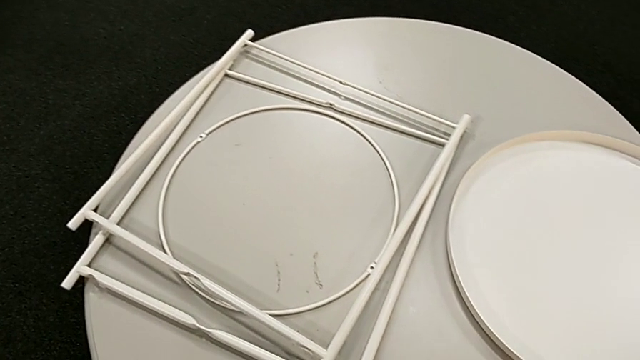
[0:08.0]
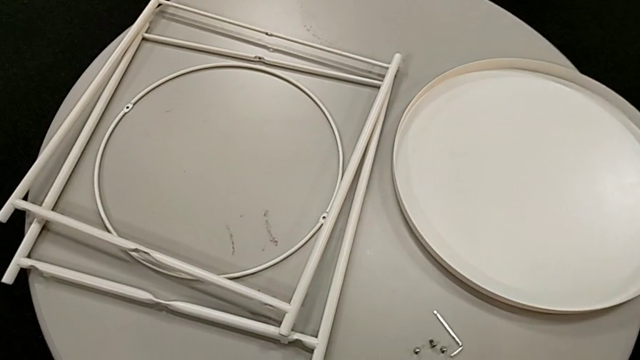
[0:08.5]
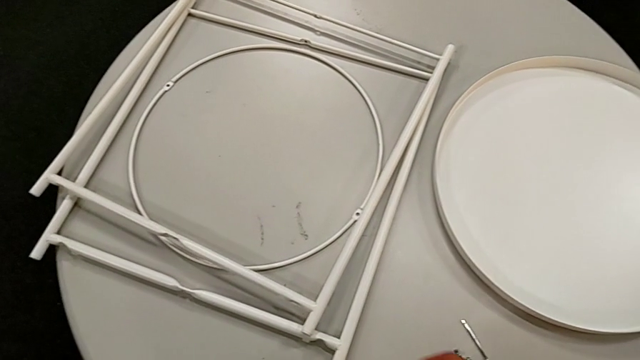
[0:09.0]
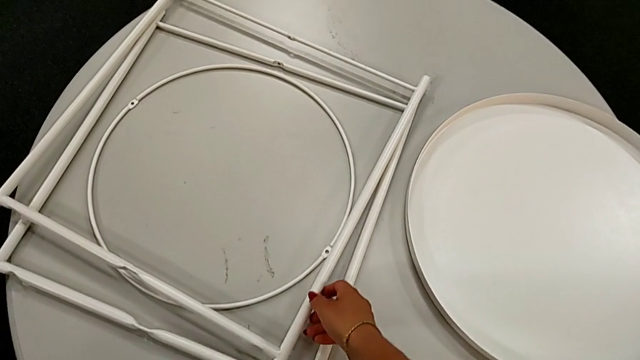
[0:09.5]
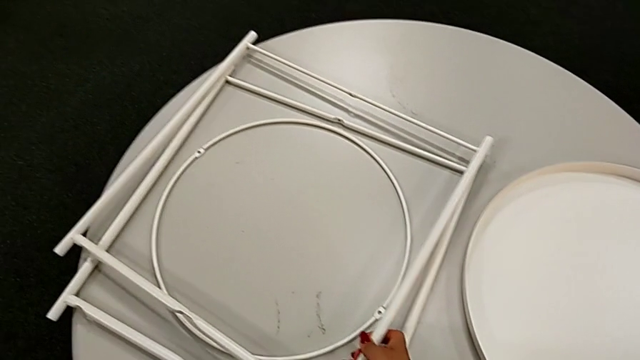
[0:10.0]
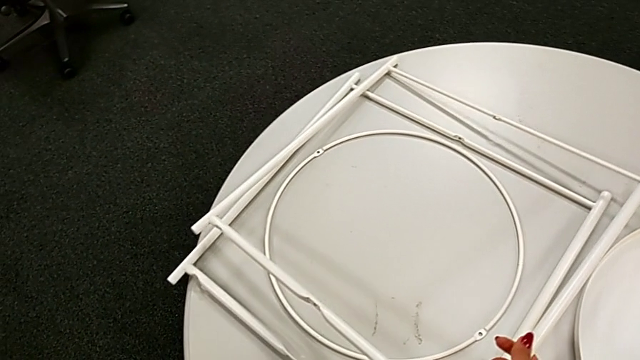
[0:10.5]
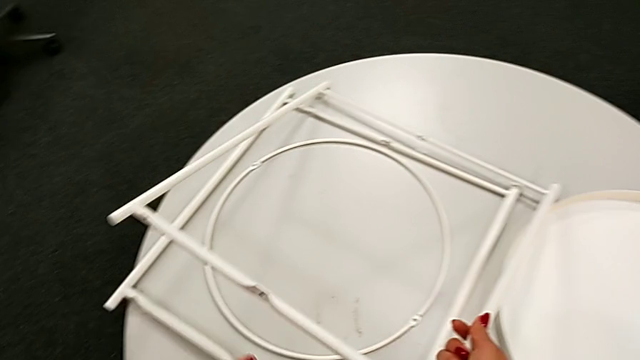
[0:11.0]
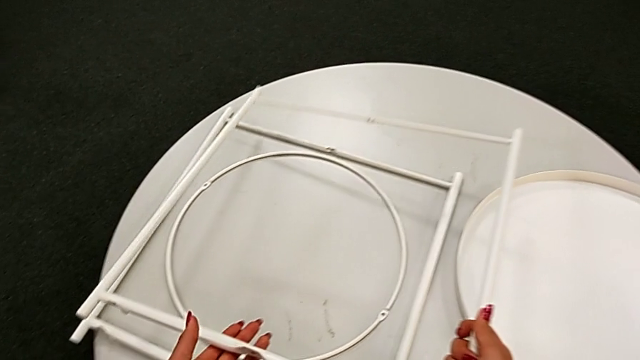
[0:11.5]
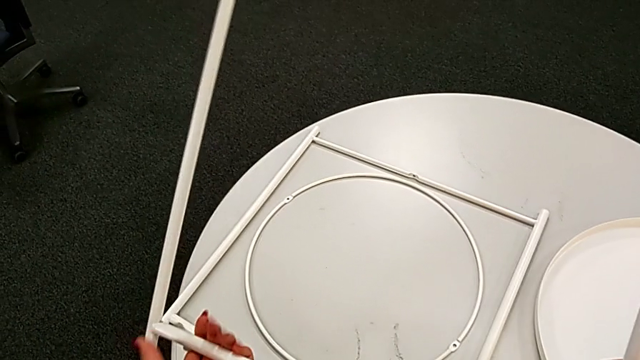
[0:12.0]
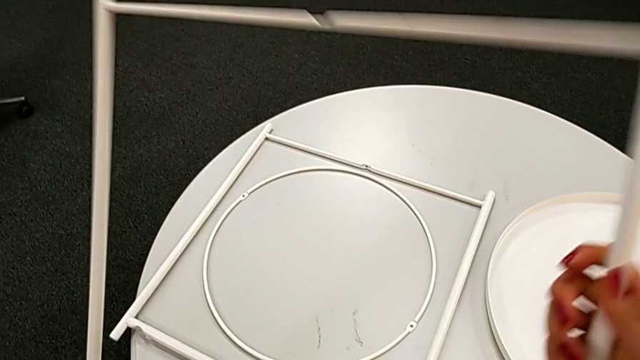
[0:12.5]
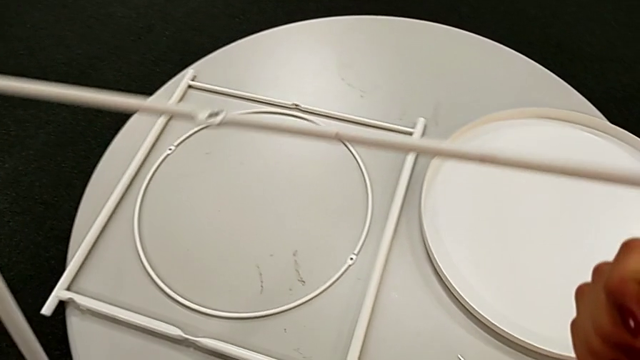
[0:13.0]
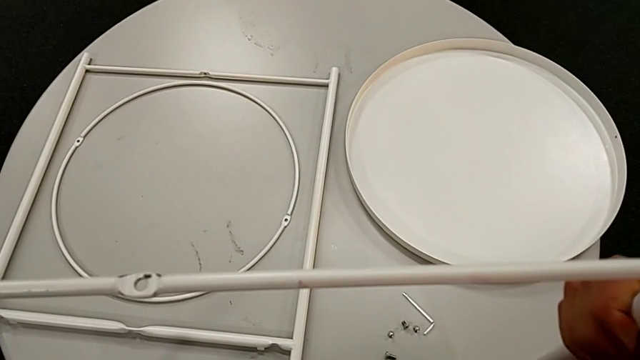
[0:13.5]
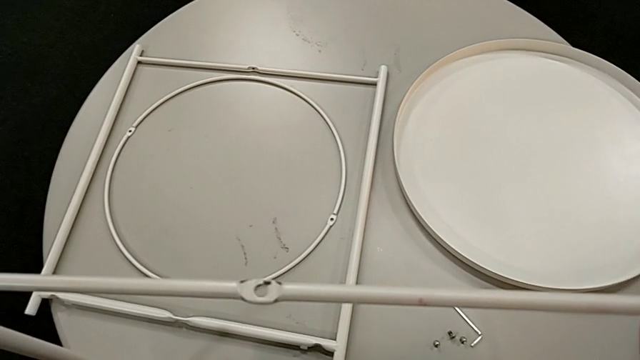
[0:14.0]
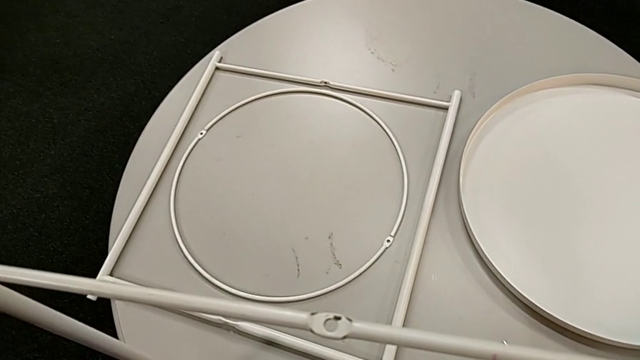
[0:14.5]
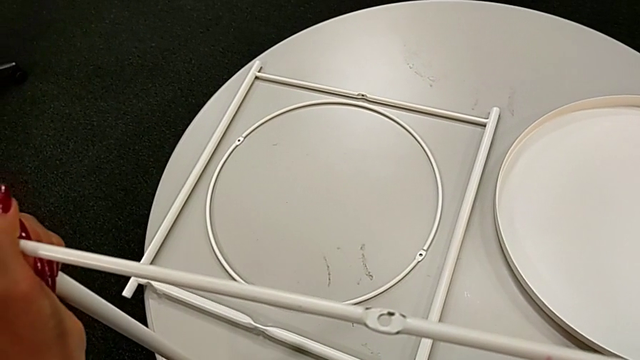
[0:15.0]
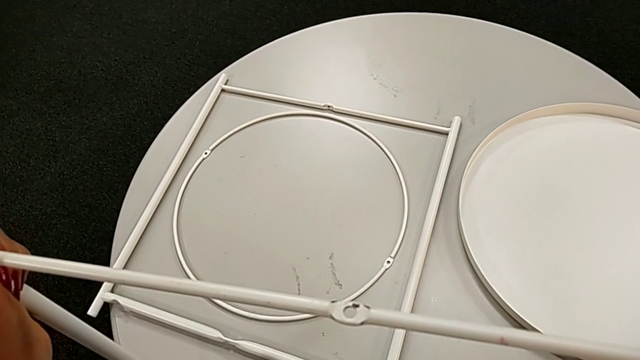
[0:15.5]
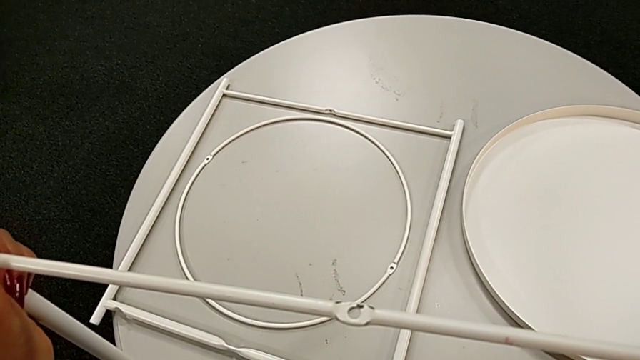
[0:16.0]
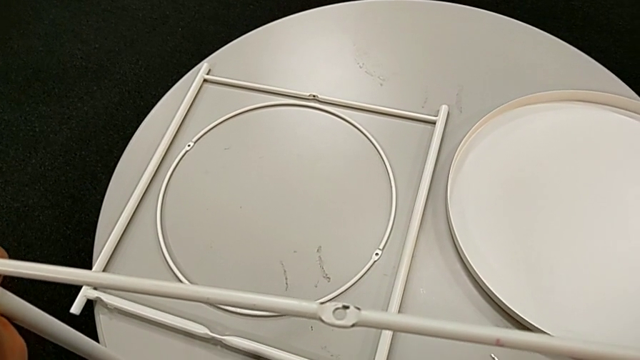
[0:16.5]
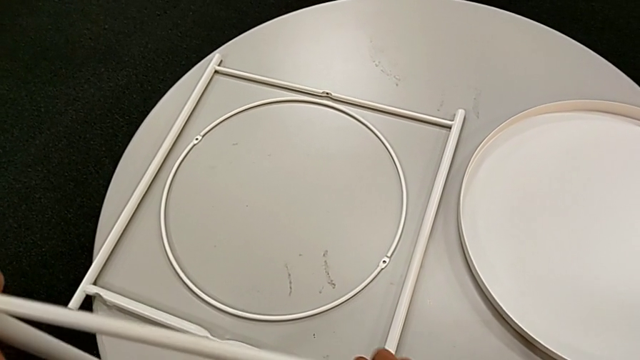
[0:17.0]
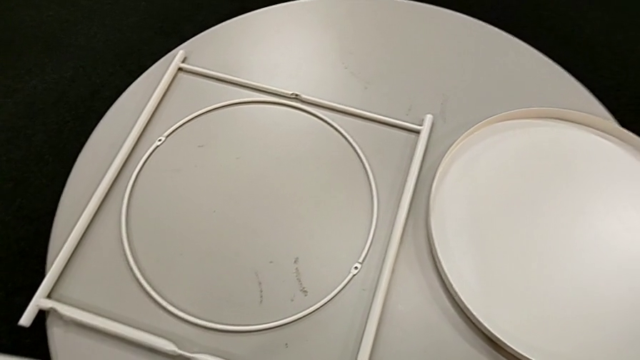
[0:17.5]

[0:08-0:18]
The camera wearer is assembling the legs. They lift the leg, place it and hold it.

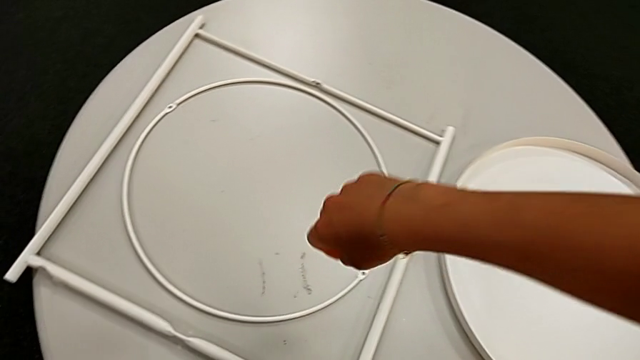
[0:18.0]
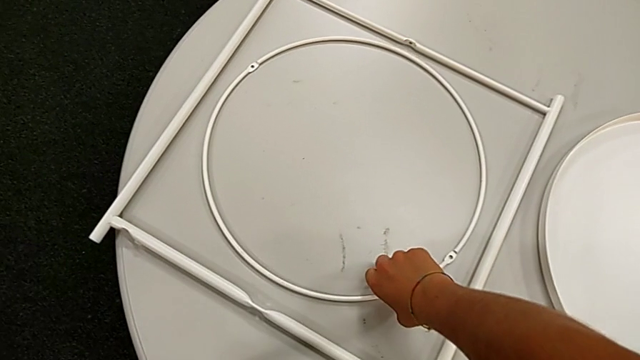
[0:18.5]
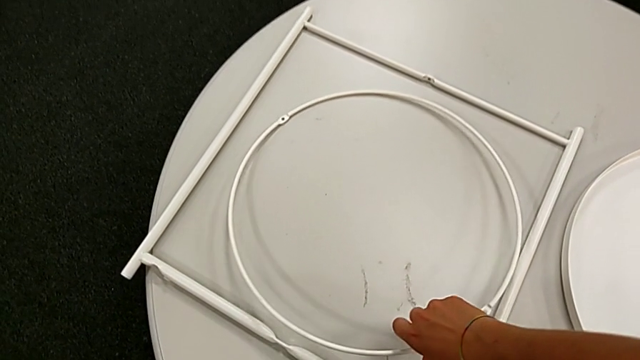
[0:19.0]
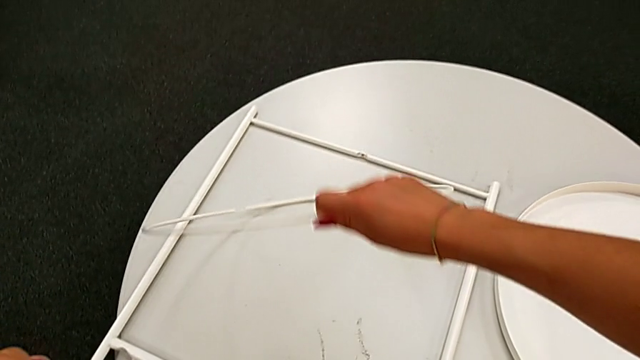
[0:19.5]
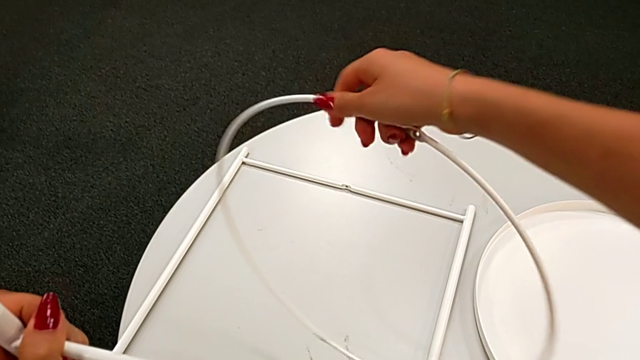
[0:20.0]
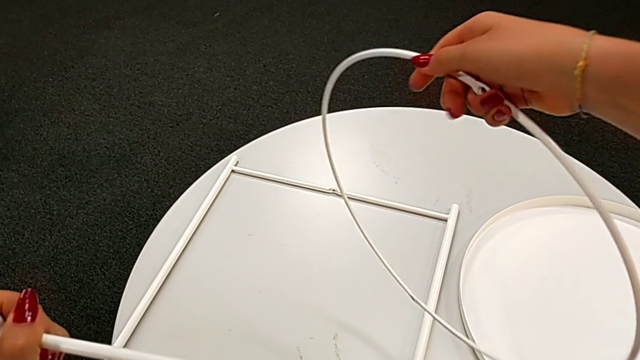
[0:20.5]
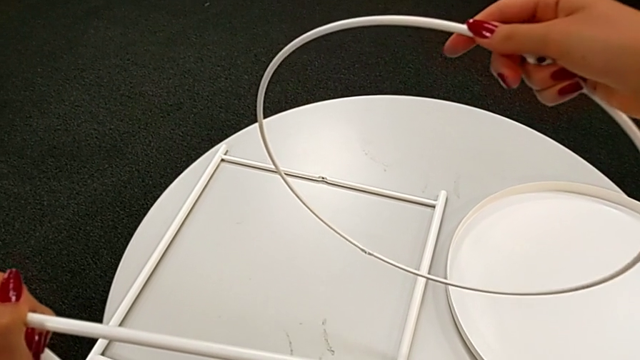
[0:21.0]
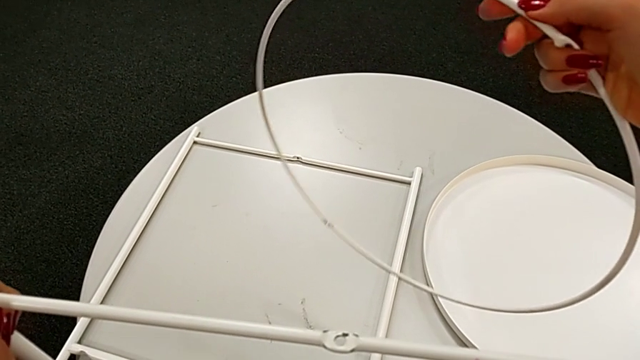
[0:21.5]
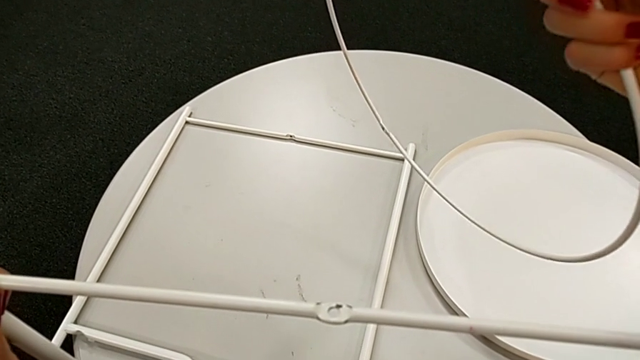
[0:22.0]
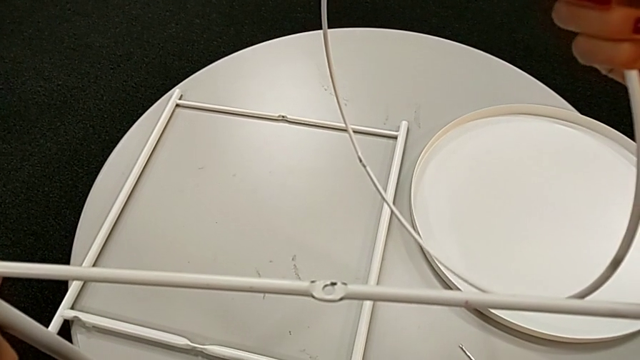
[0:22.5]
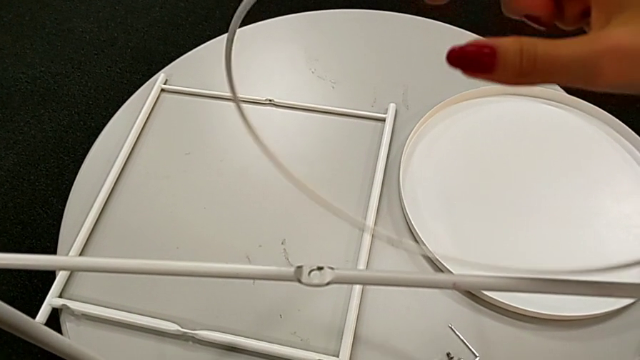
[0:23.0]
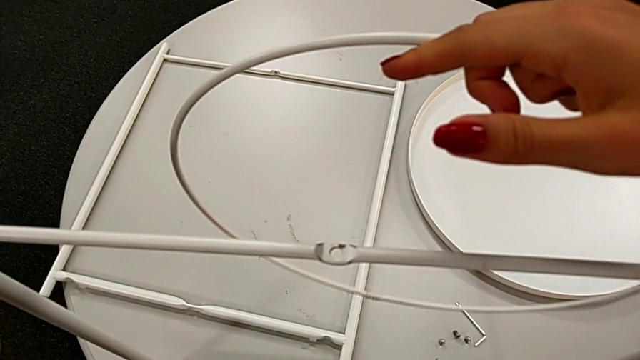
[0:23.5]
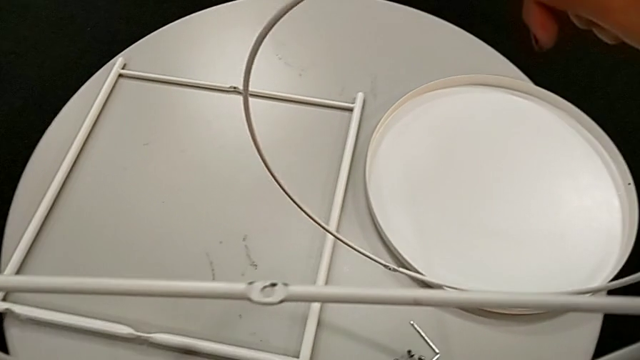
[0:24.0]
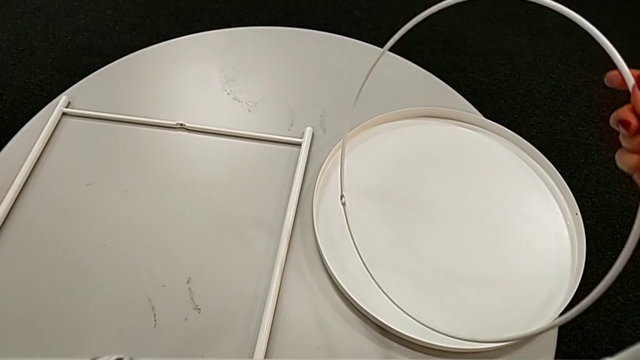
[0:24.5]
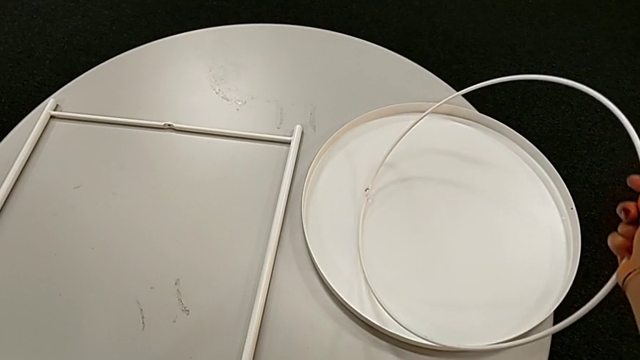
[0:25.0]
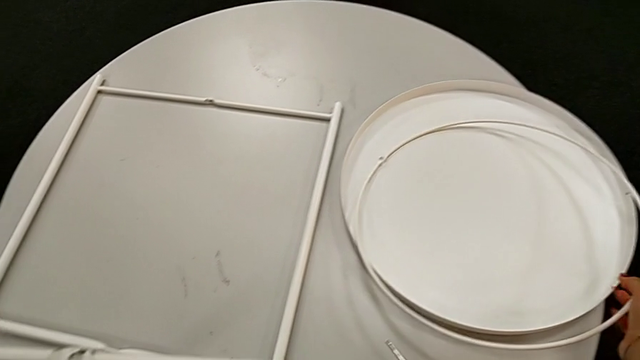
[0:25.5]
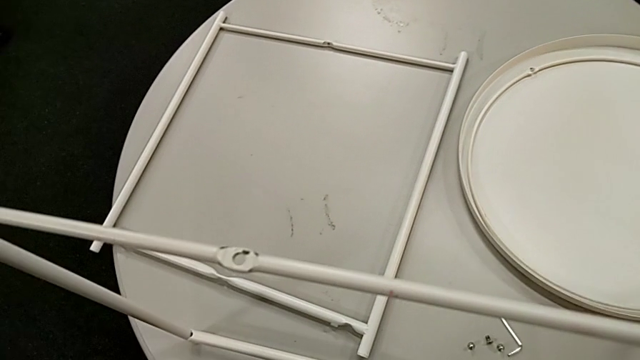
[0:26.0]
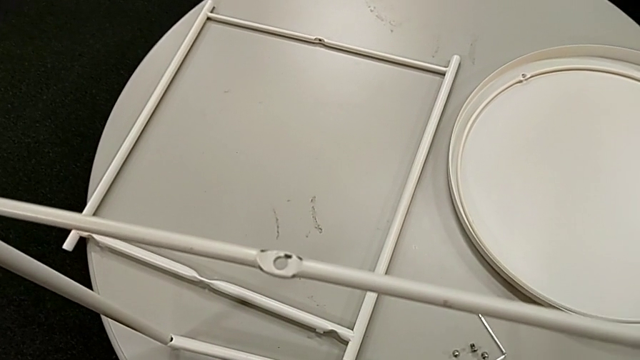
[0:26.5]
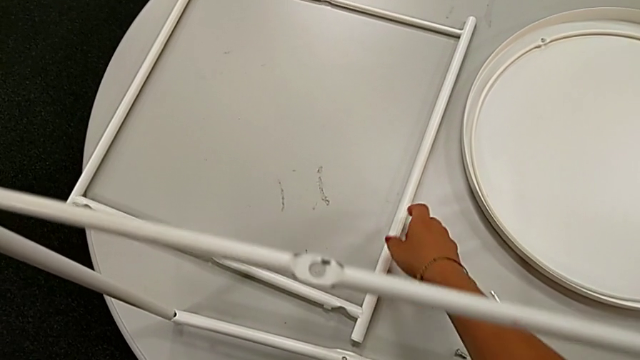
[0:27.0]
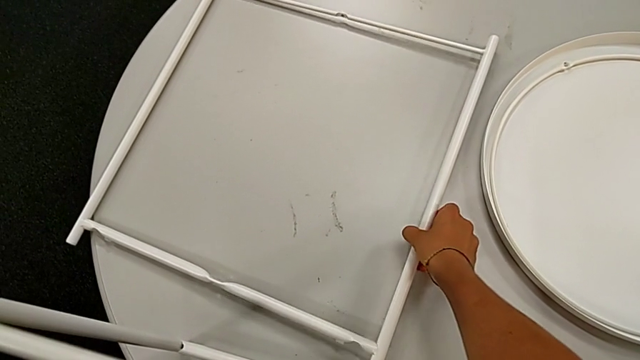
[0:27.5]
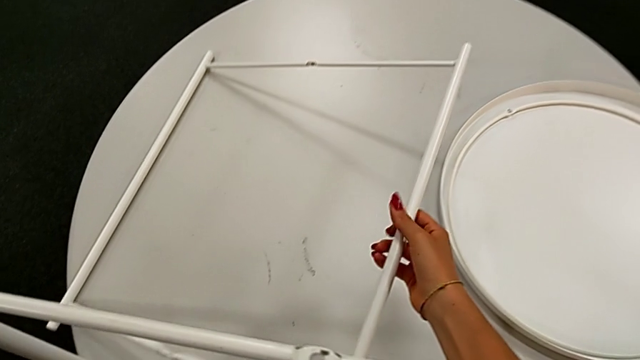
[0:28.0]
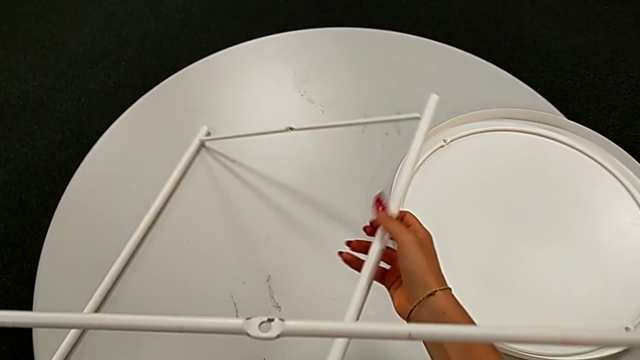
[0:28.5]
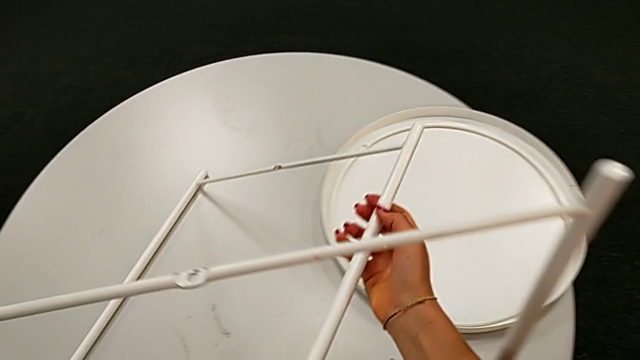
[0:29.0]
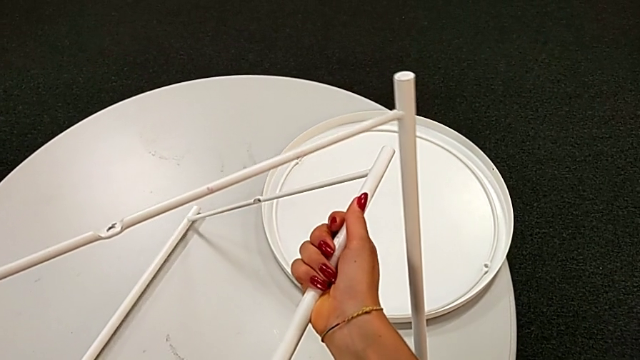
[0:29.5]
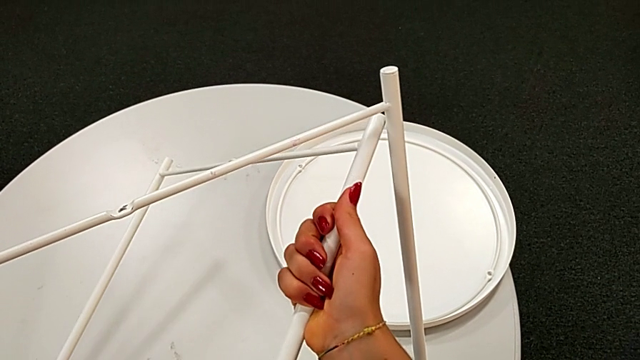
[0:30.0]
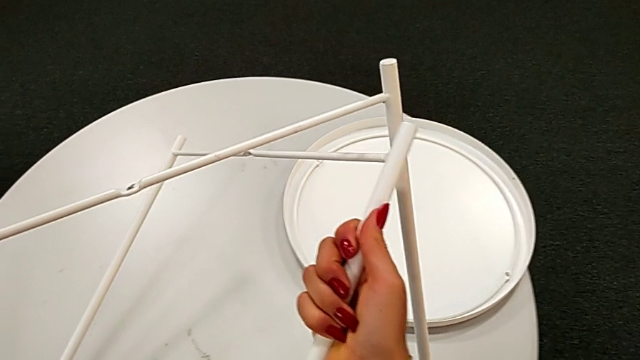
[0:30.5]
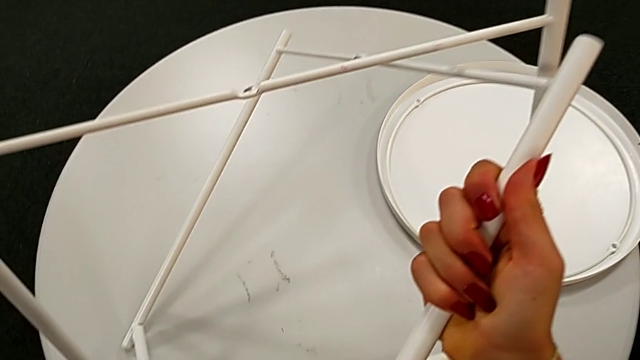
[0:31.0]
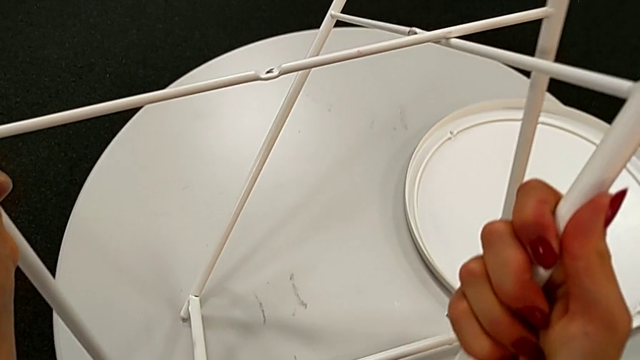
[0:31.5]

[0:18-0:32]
The camera wearer is assembling the legs. They wrongly lift the circle, grabbing the wrong piece, hold it, place it, lift the leg and slide it.
